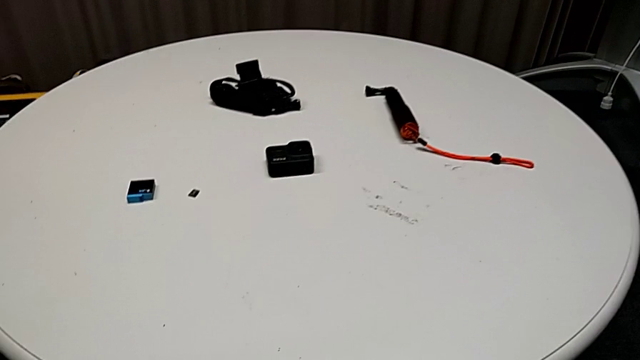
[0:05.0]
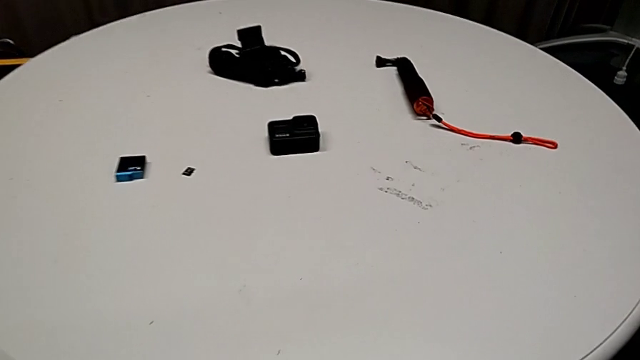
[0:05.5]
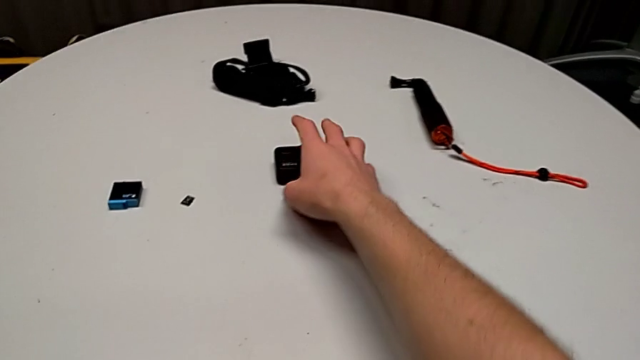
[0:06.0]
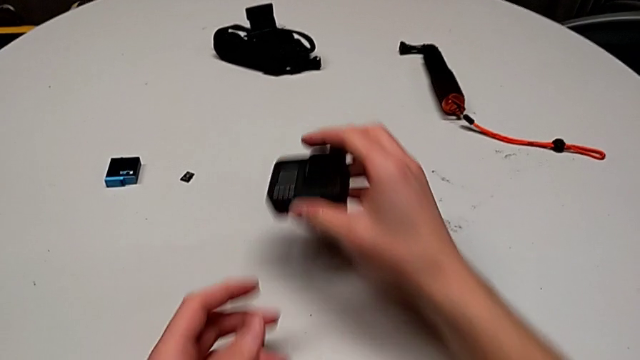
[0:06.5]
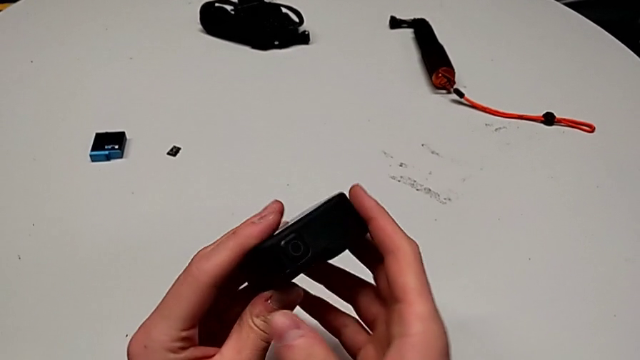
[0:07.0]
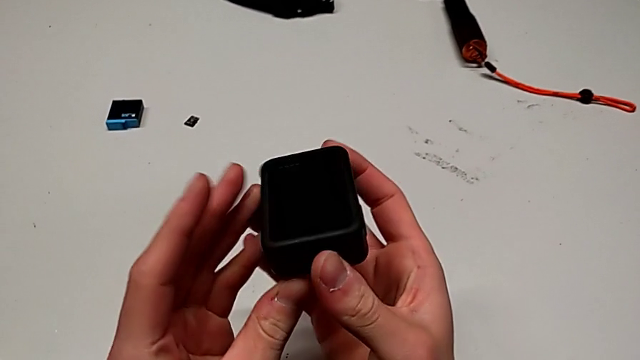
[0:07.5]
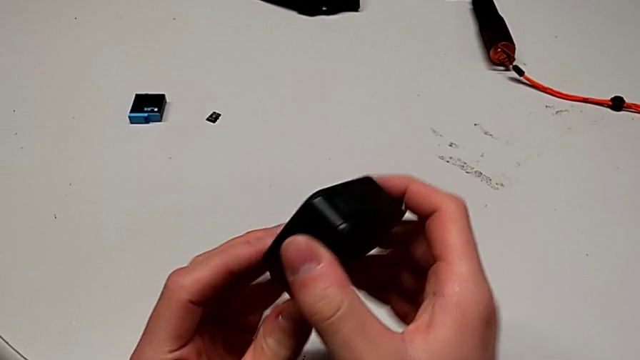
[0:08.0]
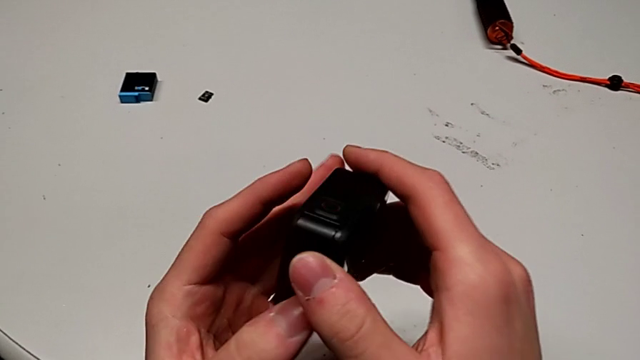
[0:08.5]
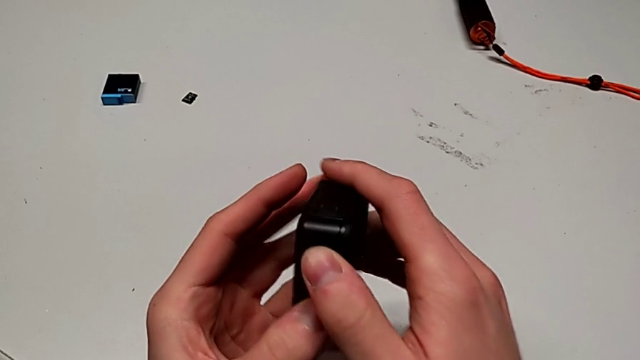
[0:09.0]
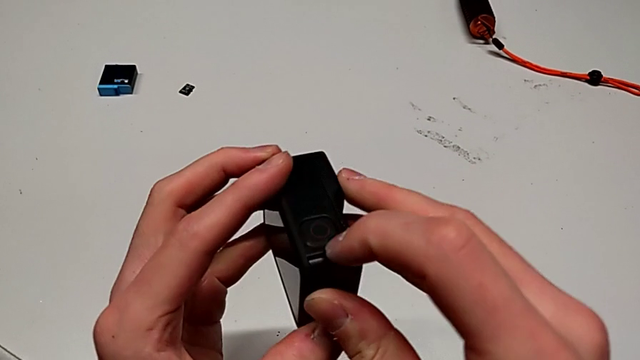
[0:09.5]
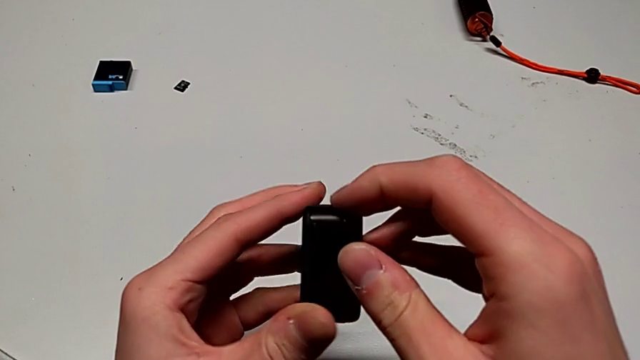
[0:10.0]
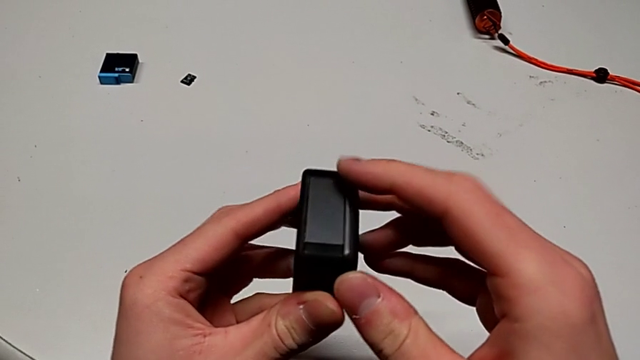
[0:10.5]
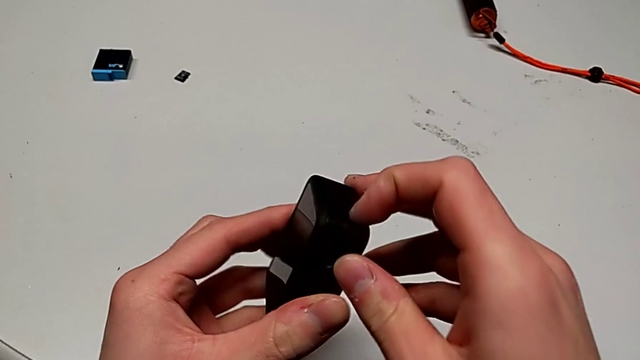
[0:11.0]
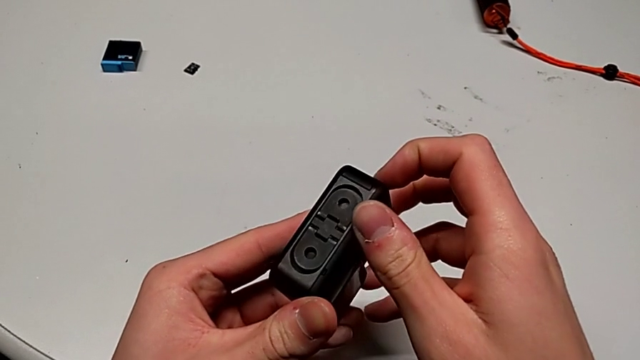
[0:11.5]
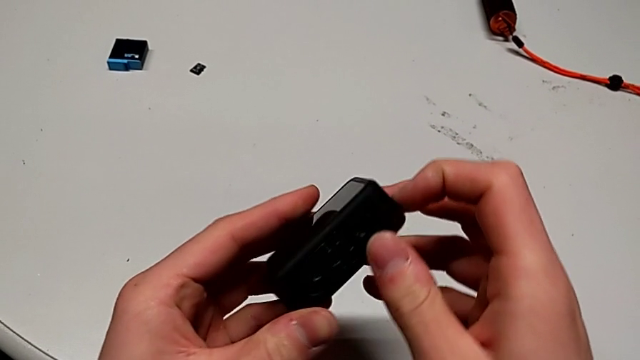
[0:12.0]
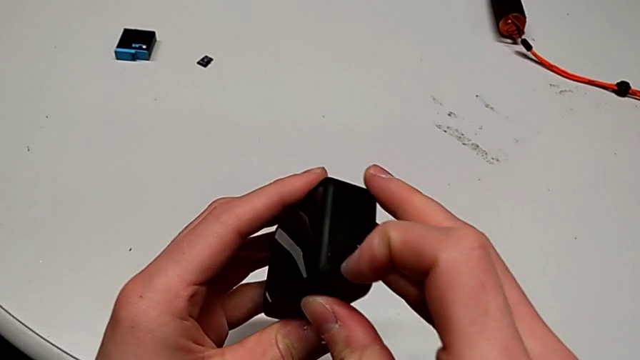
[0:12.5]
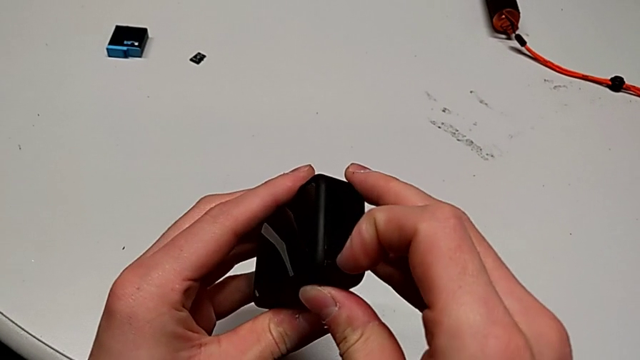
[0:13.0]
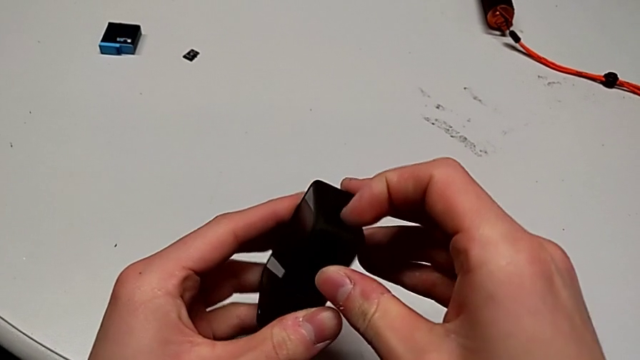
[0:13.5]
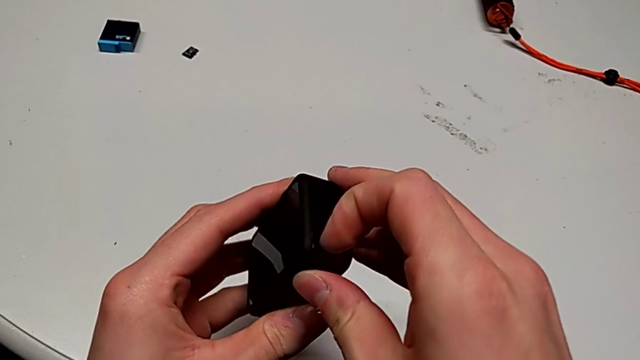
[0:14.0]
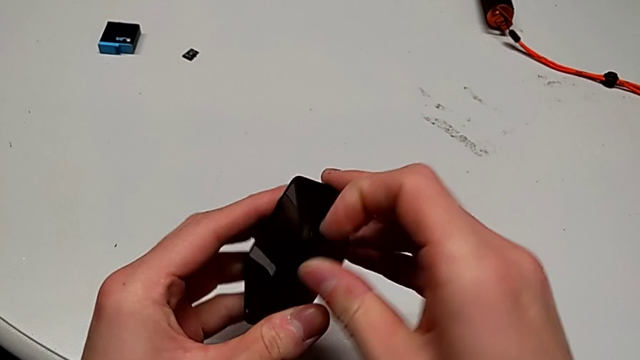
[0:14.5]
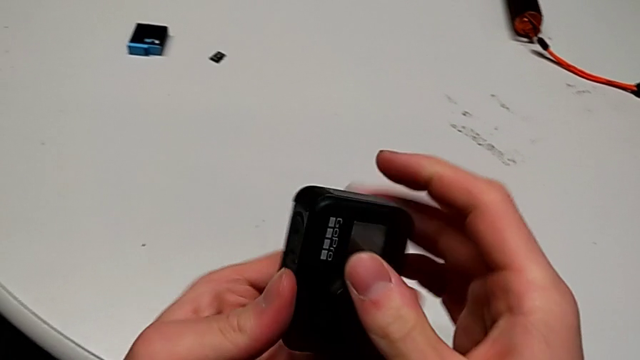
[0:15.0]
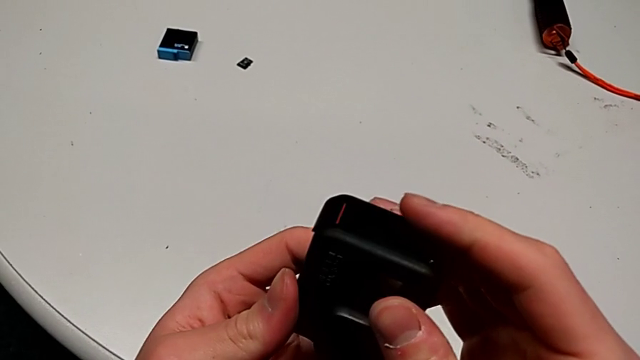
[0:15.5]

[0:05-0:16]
The camera wearer is exchanging a battery. They grab the GoPro, inspect it, flip it and pull the battery door.

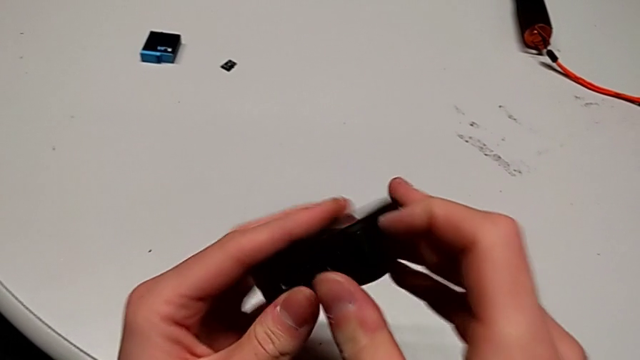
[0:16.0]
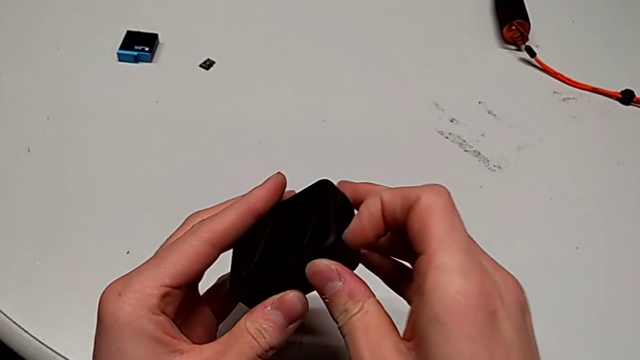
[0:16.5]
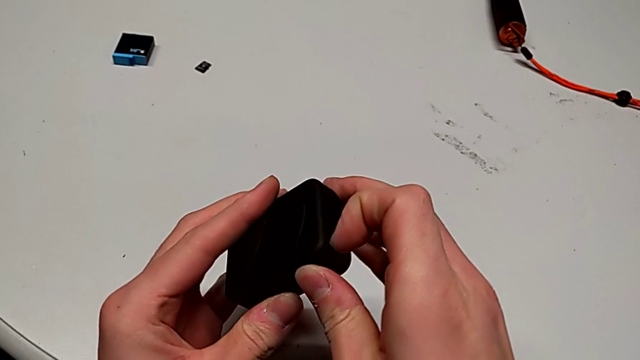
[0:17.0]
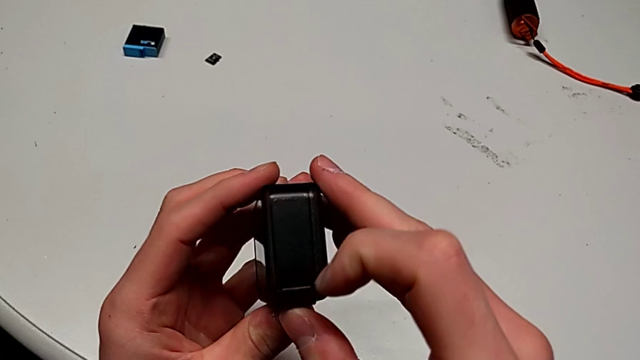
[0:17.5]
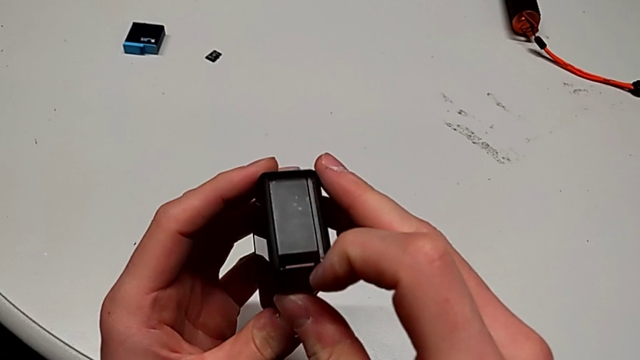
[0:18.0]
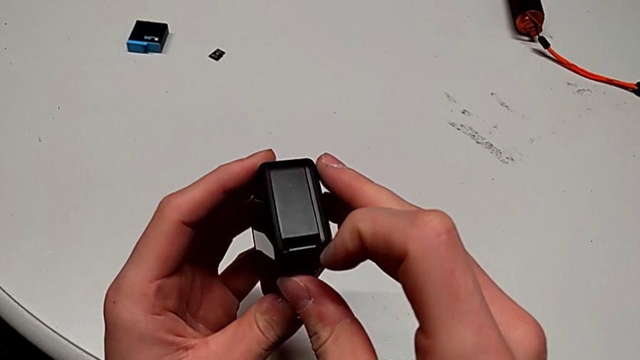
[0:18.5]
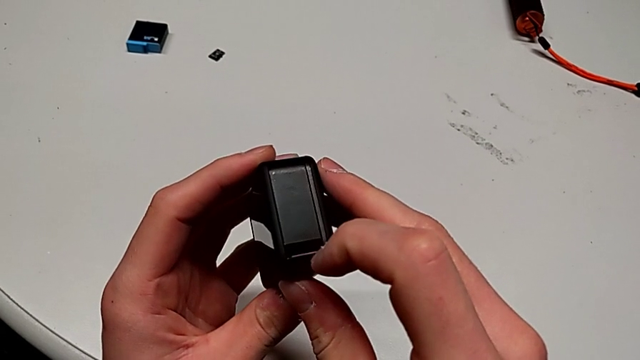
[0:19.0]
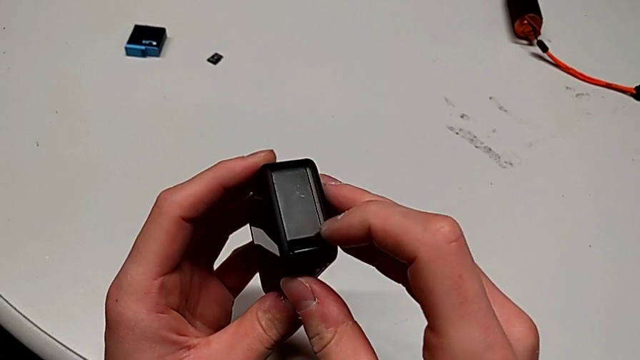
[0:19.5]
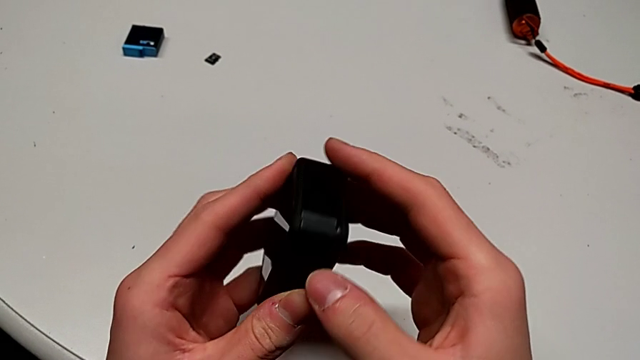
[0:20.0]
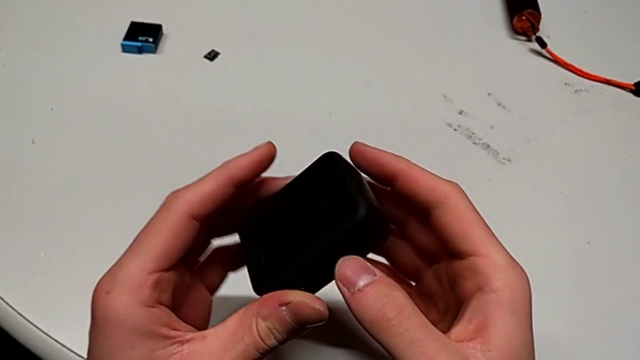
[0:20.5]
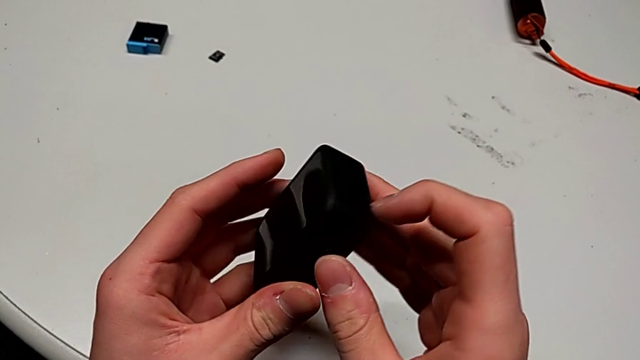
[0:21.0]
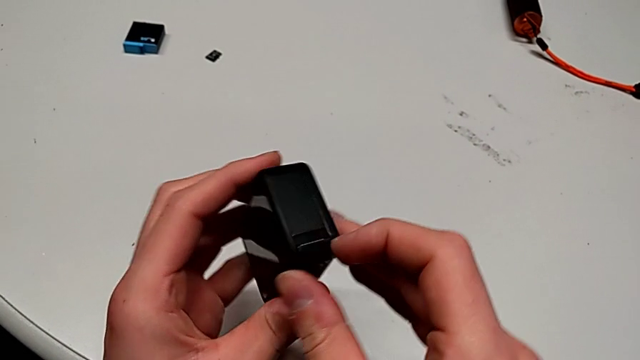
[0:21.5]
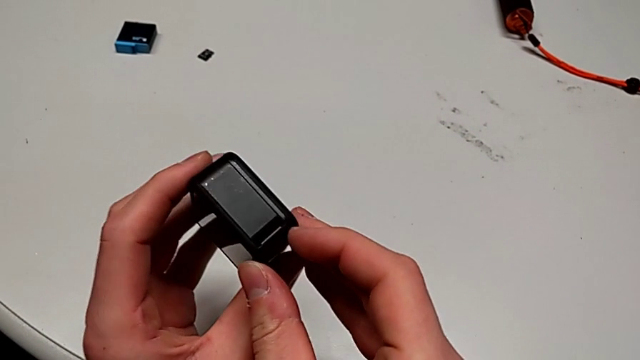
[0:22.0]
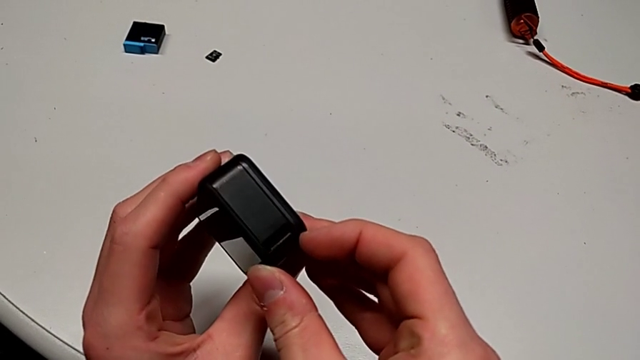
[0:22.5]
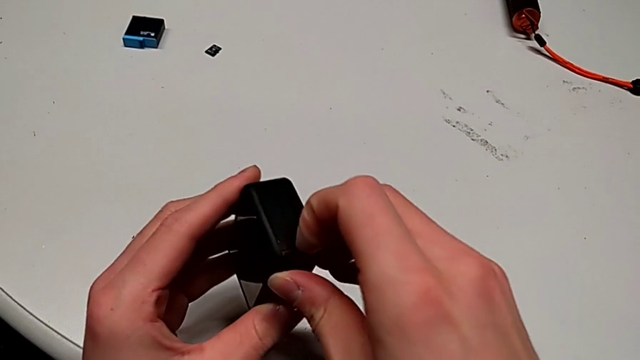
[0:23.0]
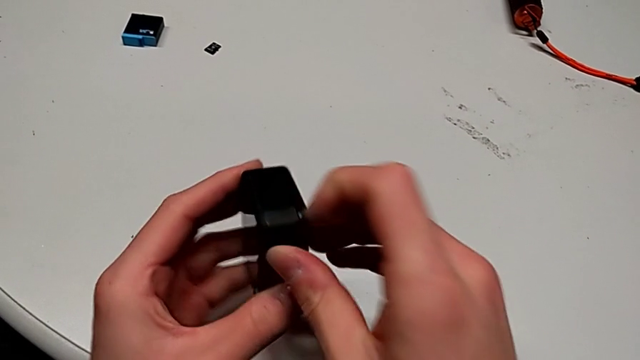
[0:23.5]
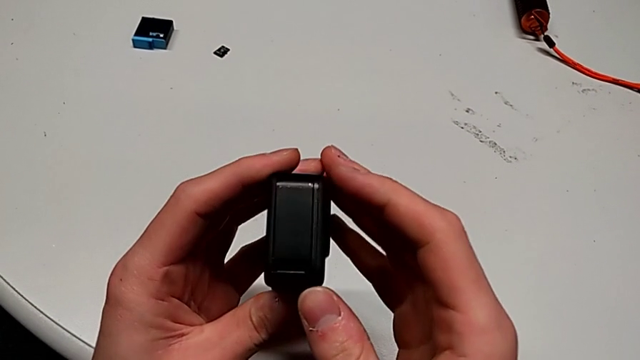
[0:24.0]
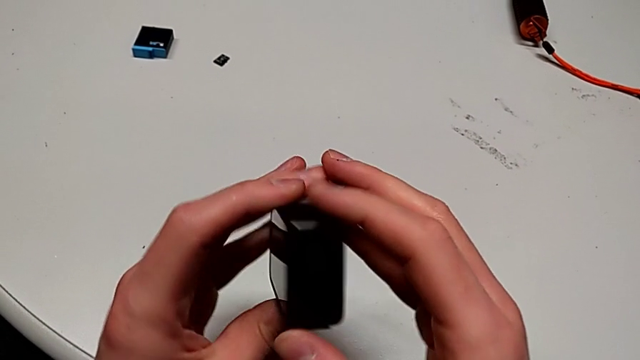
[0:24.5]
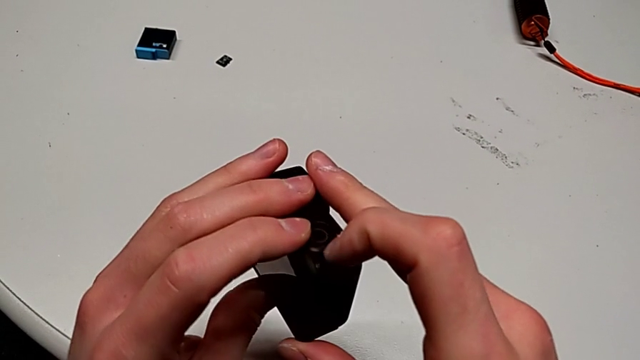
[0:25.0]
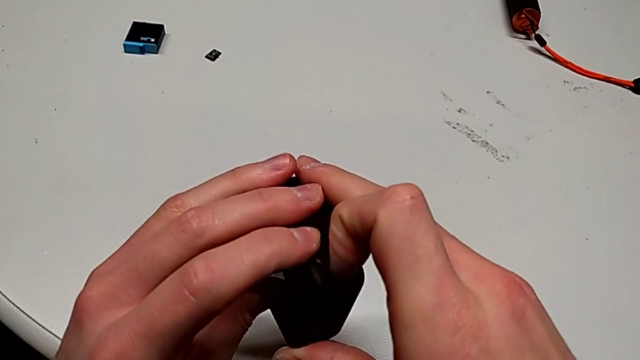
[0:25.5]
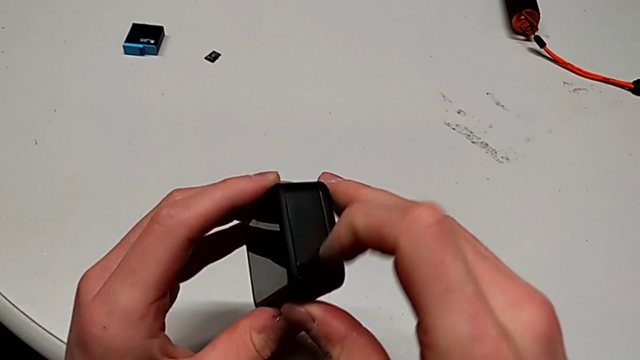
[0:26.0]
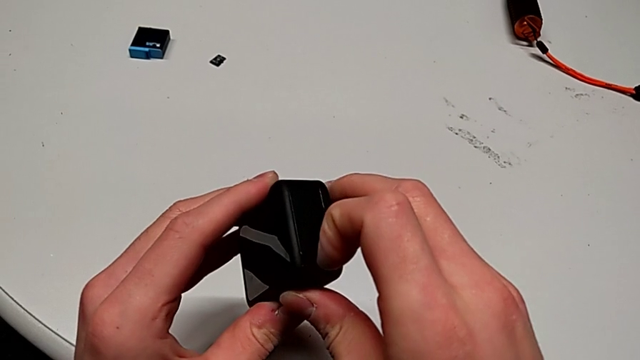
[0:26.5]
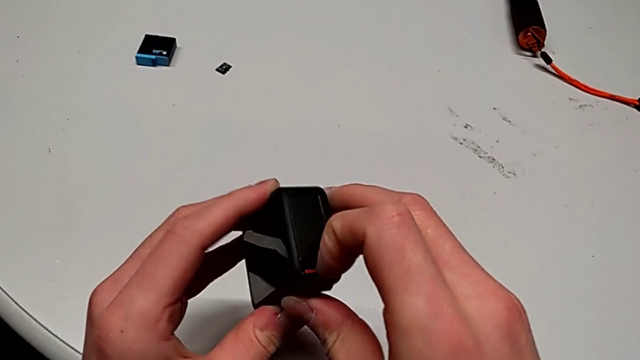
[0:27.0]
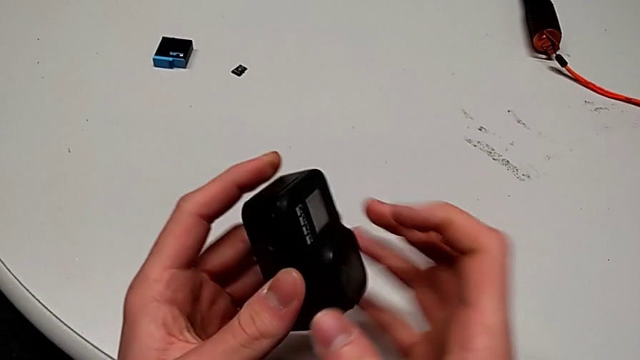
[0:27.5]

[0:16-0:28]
The camera wearer is exchanging a battery. They pull the battery door, inspect the GoPro, press the battery door, pull the battery door and open the battery door.
